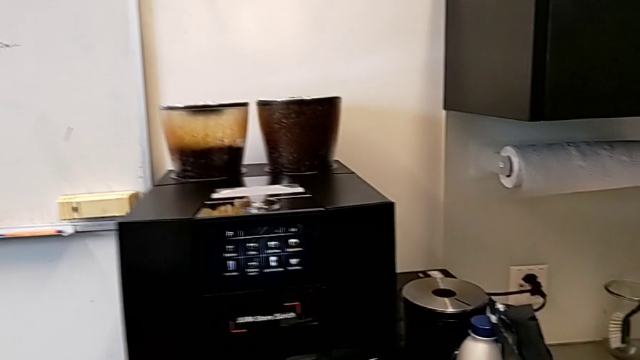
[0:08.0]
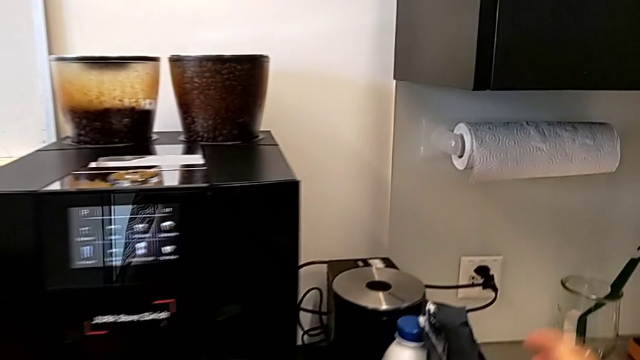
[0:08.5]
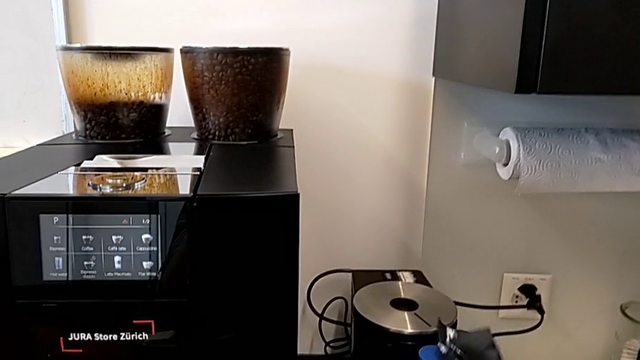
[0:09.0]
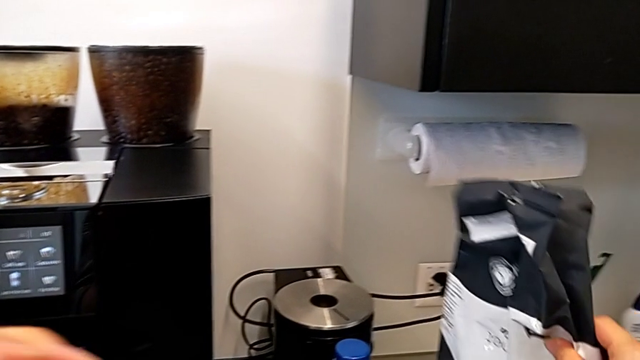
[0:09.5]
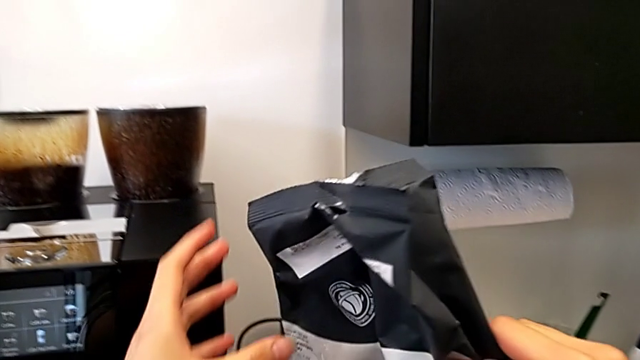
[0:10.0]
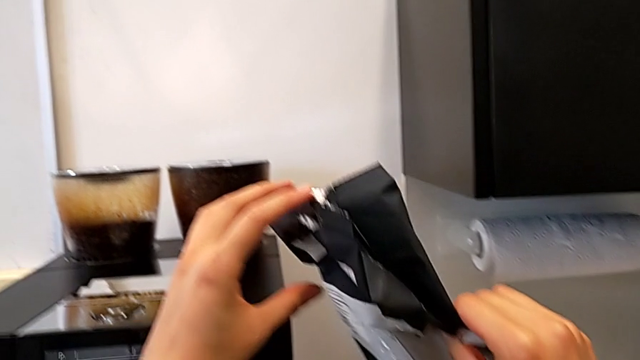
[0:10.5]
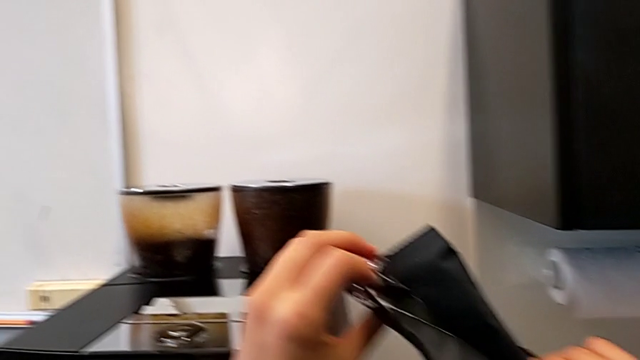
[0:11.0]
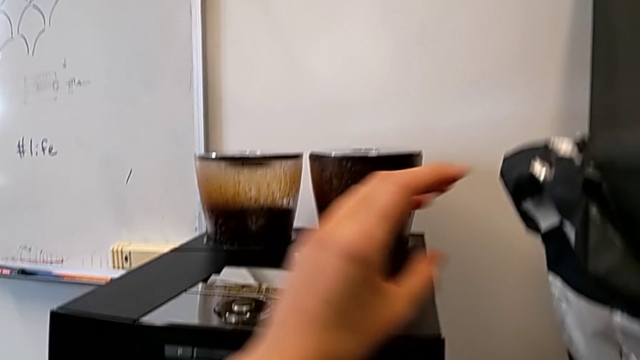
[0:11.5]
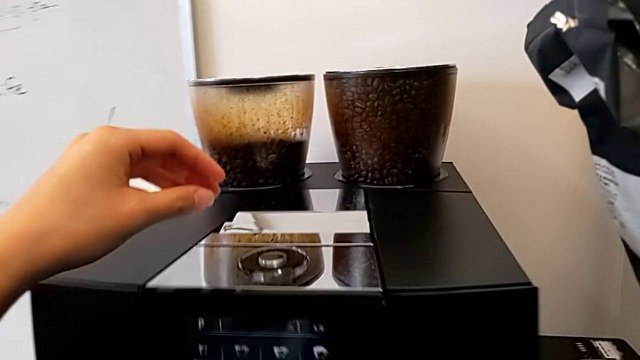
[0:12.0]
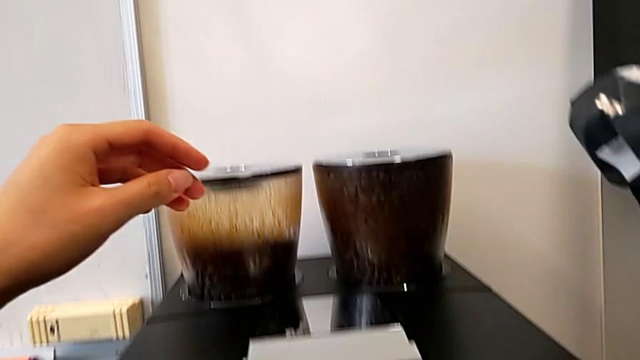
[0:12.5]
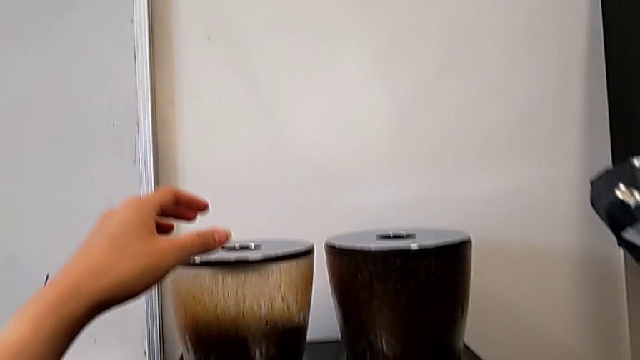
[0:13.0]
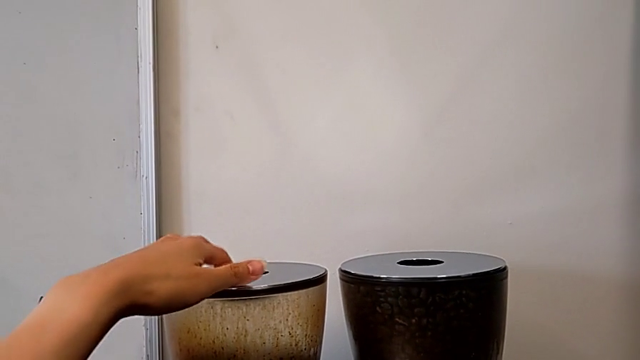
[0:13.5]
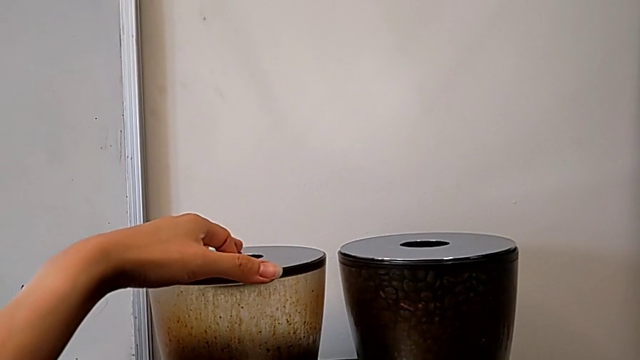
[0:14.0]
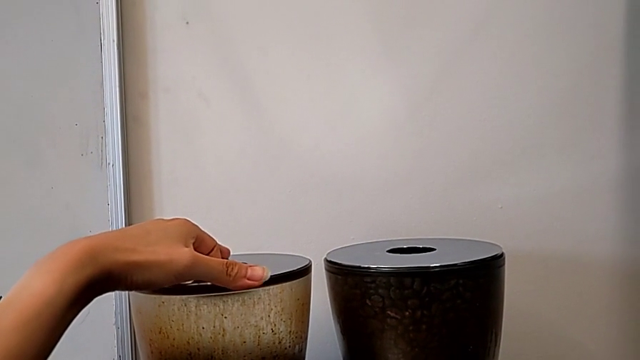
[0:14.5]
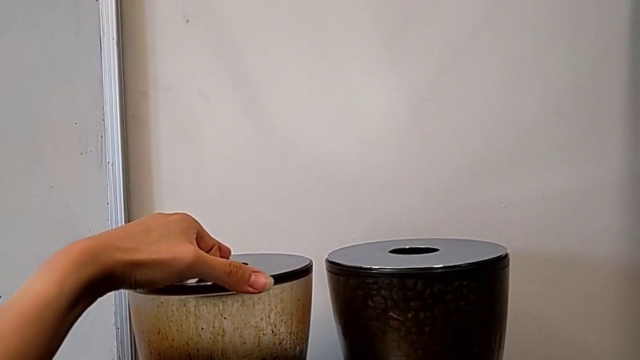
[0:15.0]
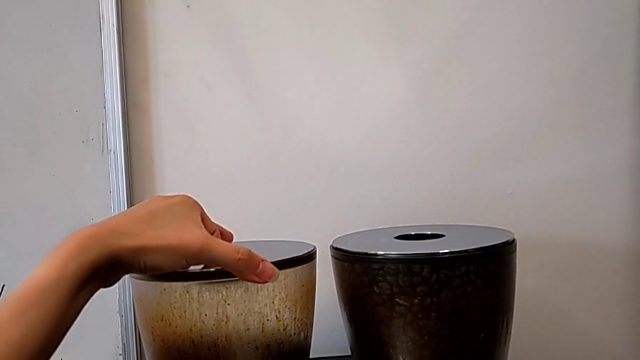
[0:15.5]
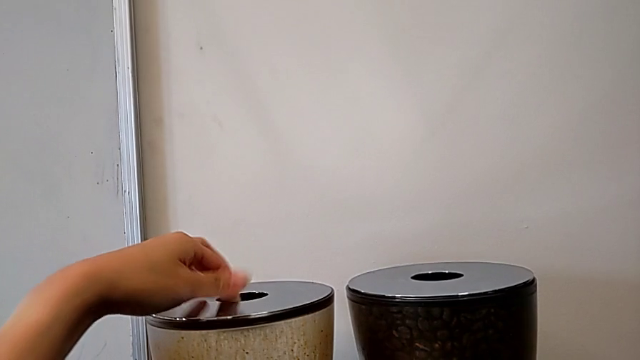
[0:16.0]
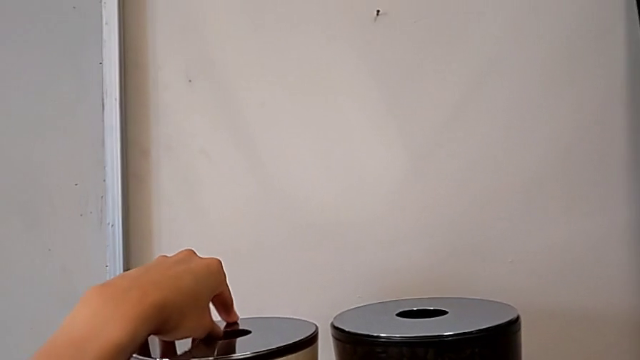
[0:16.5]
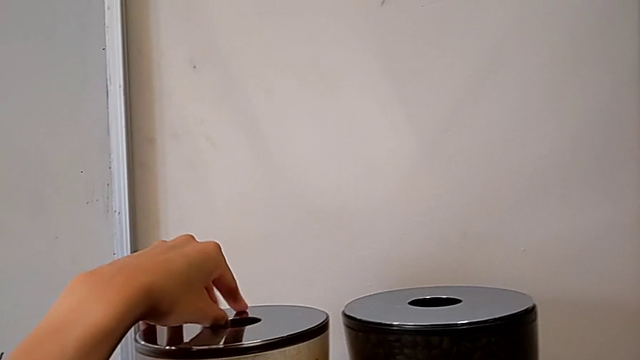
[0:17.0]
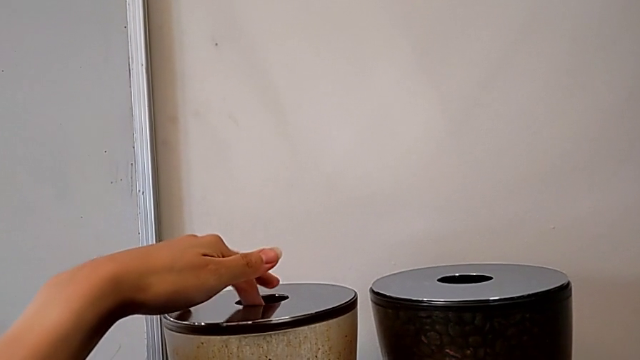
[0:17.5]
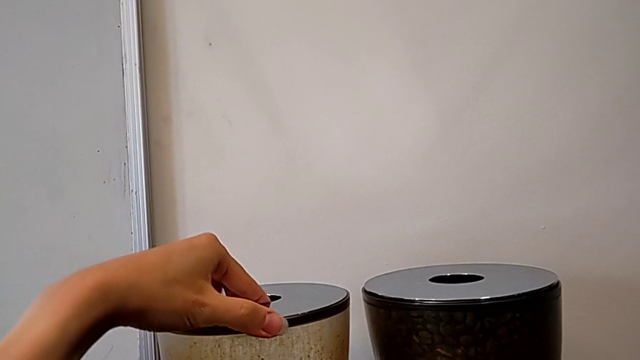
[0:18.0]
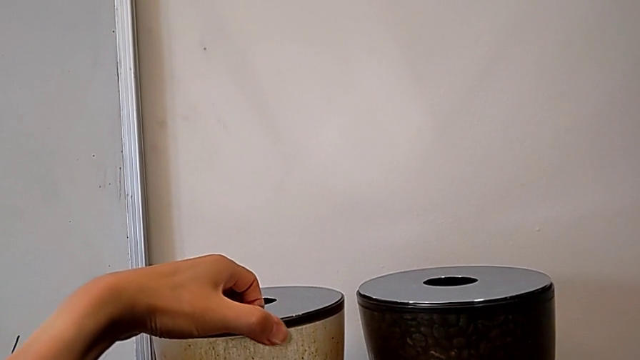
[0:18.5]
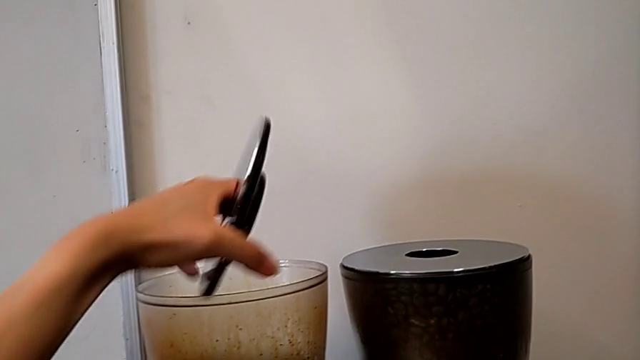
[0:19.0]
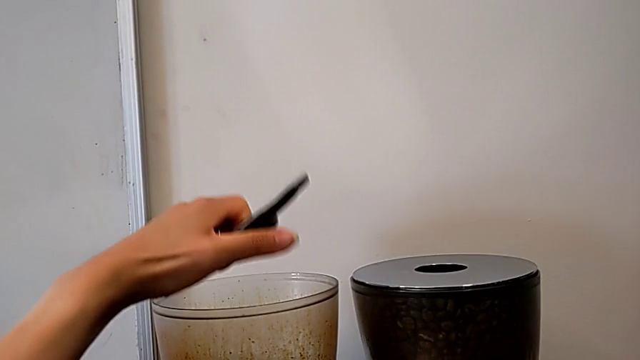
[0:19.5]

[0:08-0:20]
The camera wearer is adding coffee beans into the Espresso machine. They grab the coffee bean bag, lift it, grab the cup lid and open it.

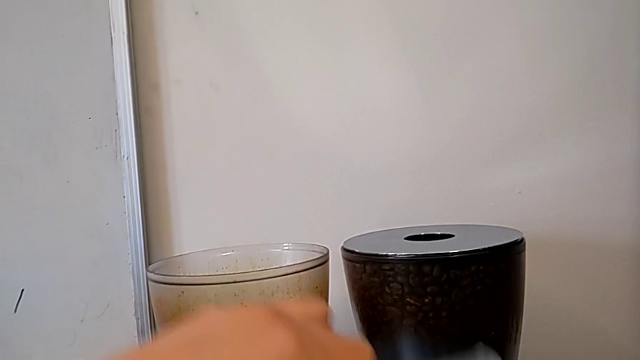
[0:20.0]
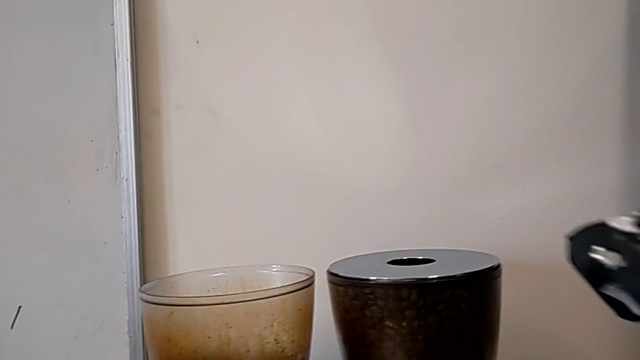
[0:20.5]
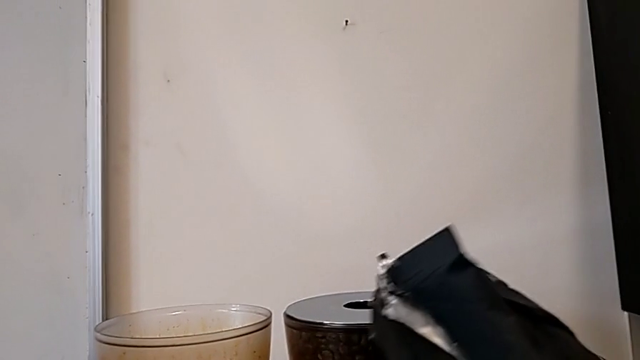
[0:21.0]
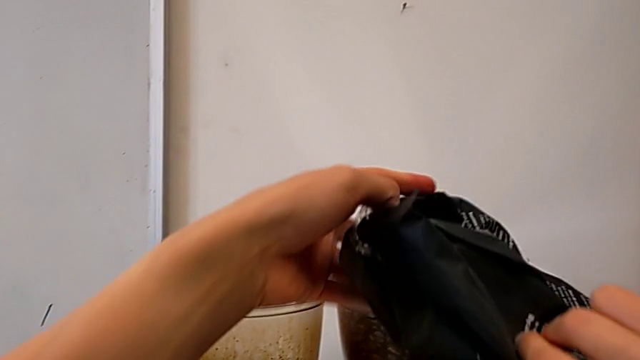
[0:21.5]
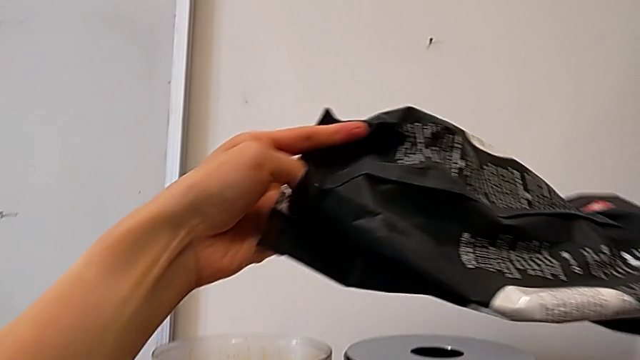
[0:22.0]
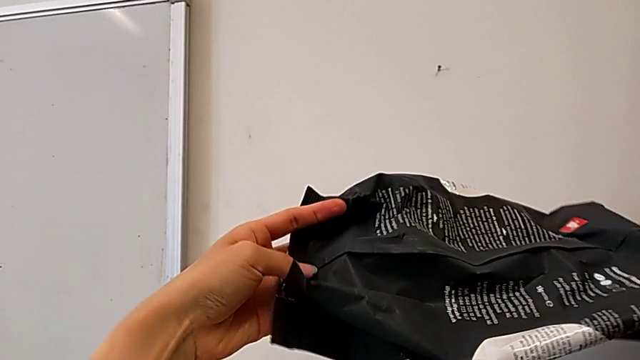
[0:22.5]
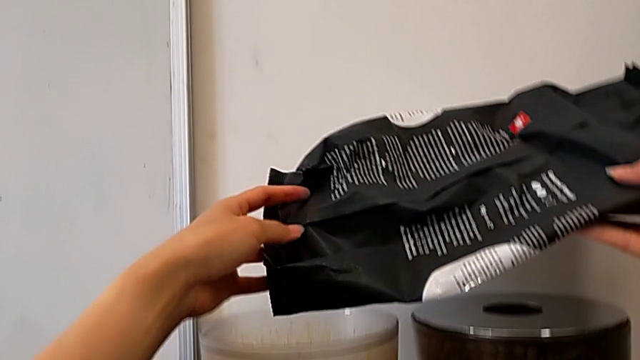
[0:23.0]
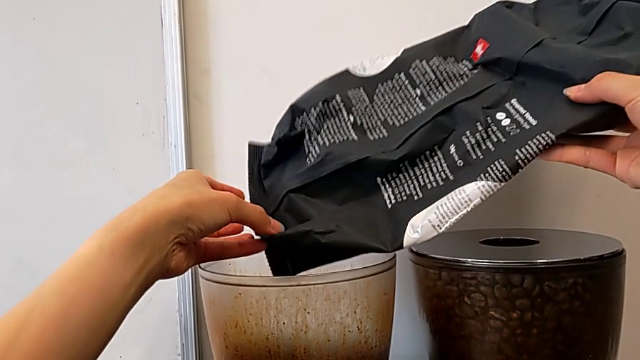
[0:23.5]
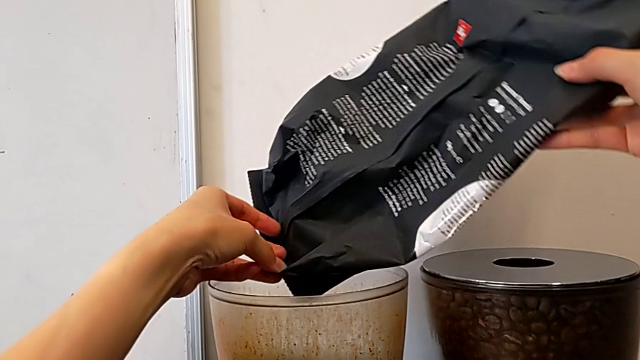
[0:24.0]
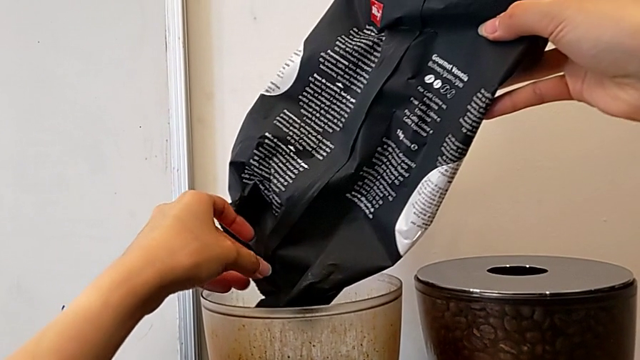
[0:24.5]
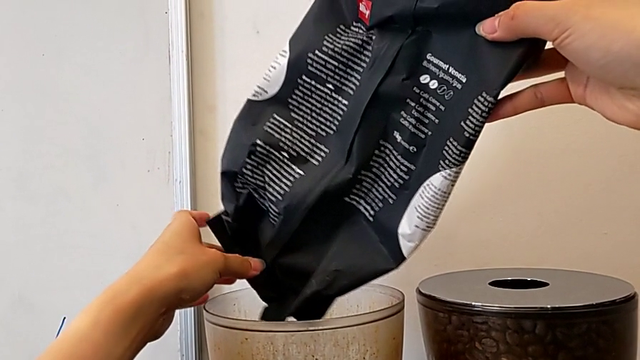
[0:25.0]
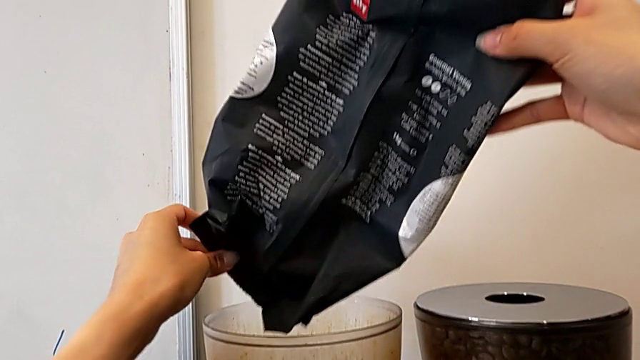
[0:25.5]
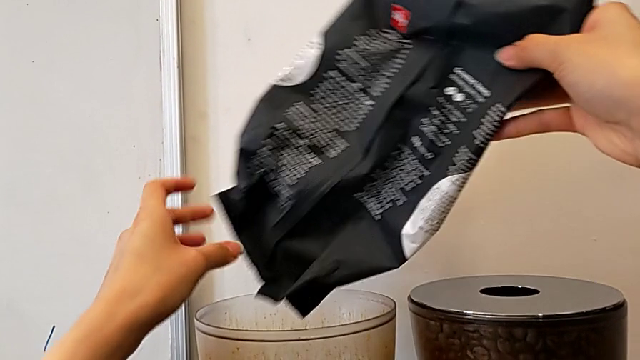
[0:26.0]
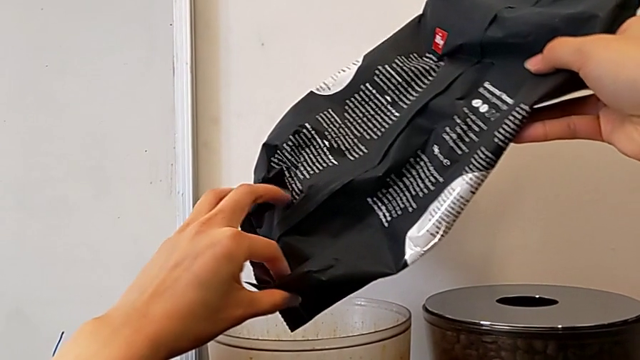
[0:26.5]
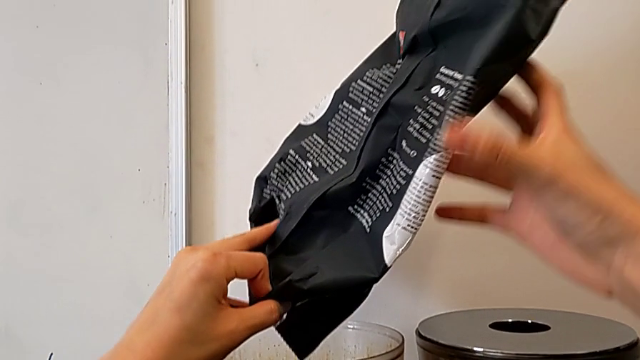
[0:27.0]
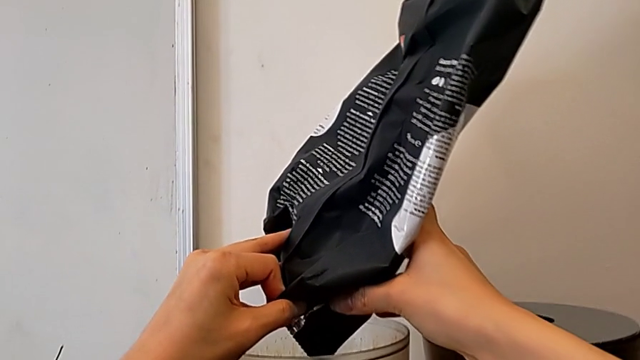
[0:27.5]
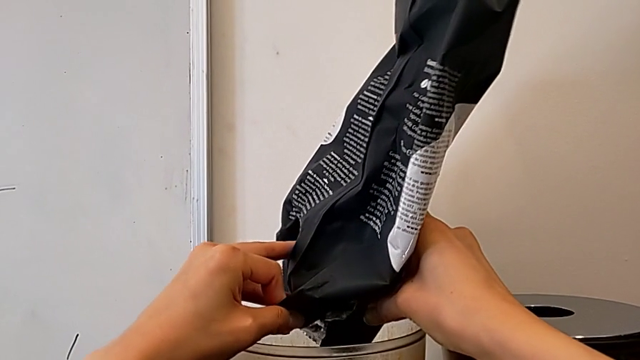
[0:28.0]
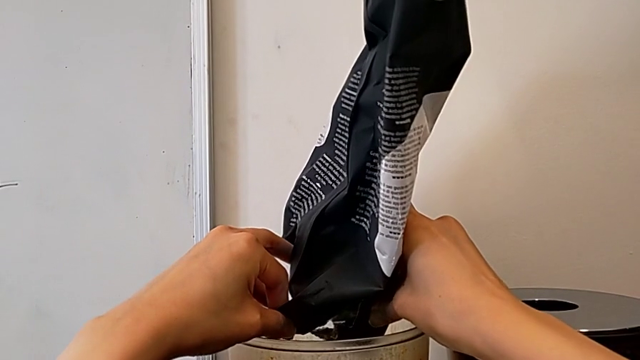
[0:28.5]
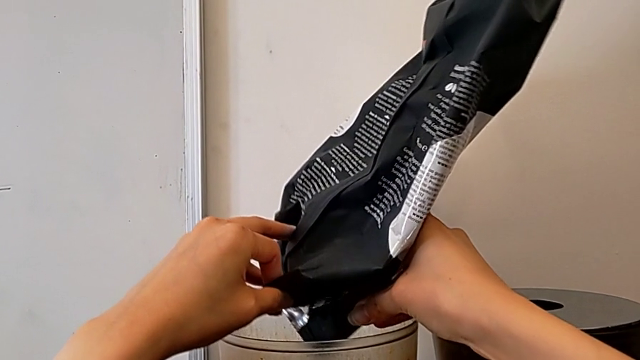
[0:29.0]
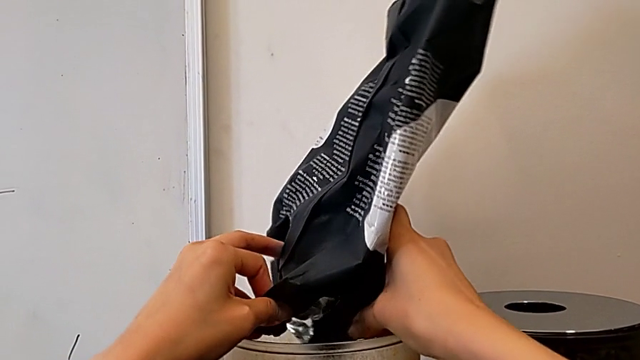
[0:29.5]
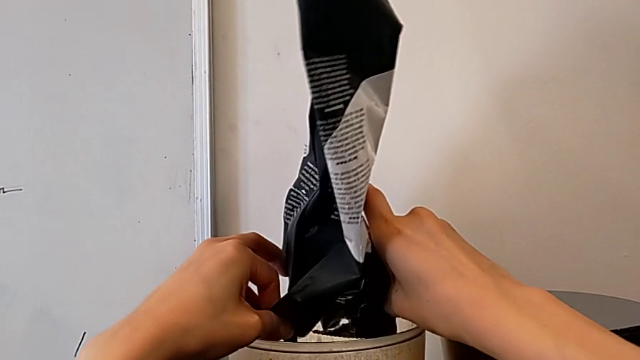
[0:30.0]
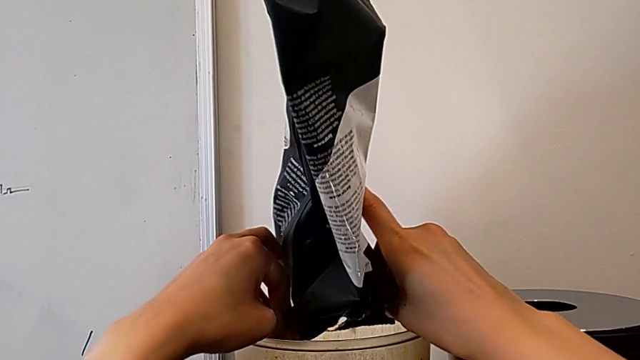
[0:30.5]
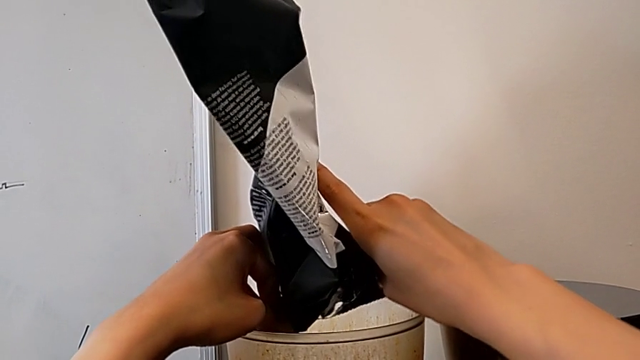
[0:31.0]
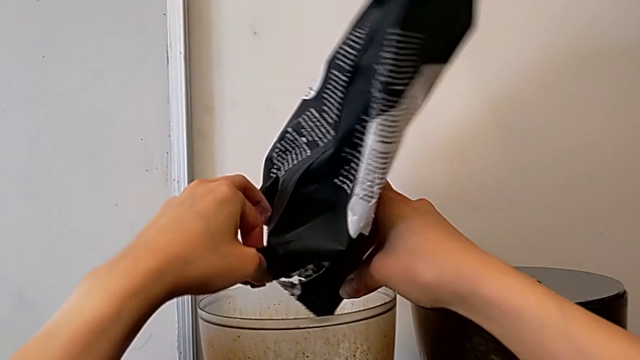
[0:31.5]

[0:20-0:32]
The camera wearer is adding coffee beans into the Espresso machine. They rotate the coffee bean bag and begin to pour it.
